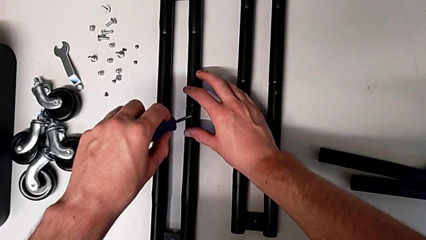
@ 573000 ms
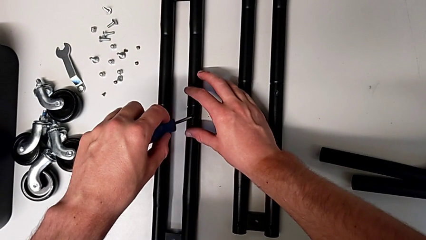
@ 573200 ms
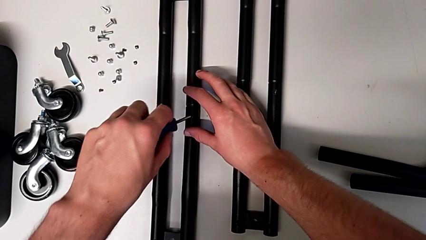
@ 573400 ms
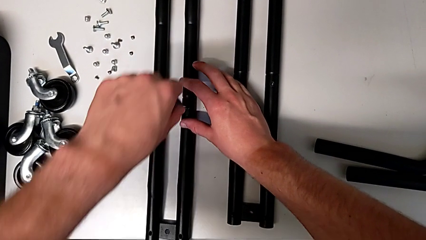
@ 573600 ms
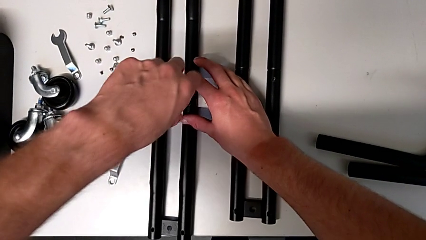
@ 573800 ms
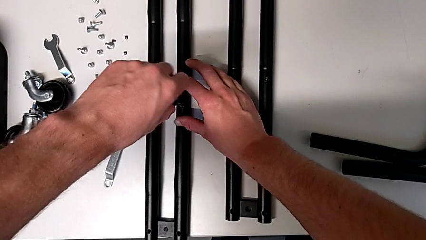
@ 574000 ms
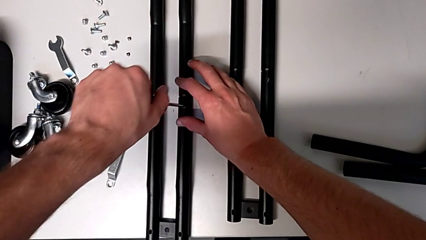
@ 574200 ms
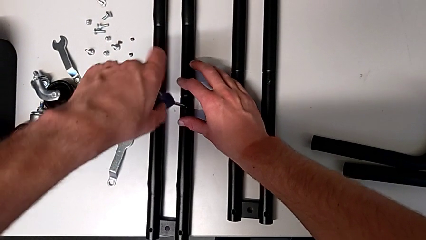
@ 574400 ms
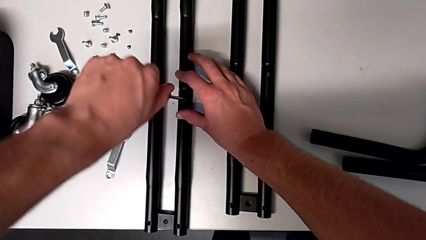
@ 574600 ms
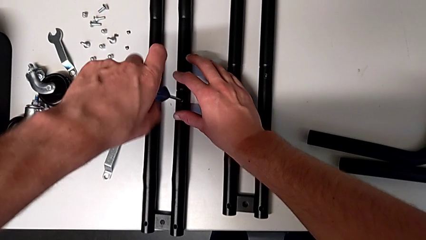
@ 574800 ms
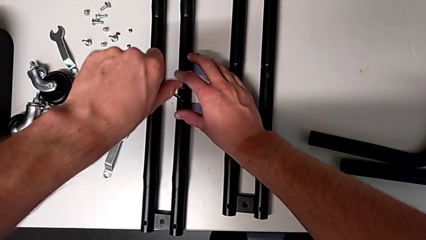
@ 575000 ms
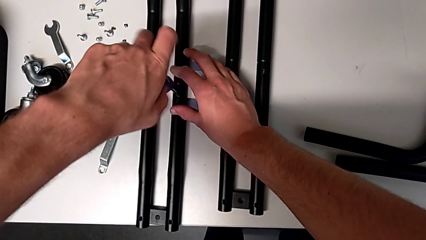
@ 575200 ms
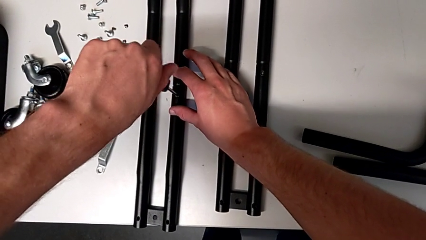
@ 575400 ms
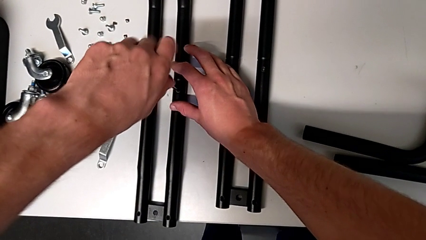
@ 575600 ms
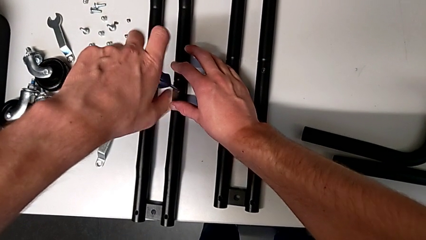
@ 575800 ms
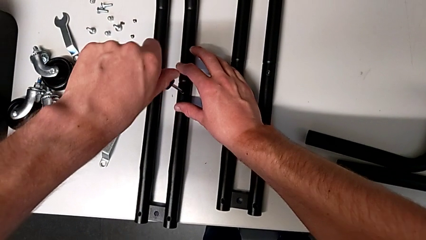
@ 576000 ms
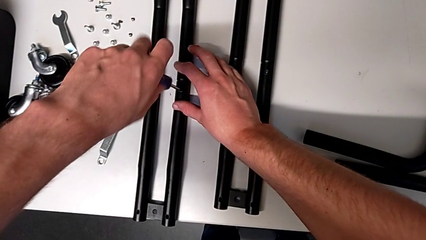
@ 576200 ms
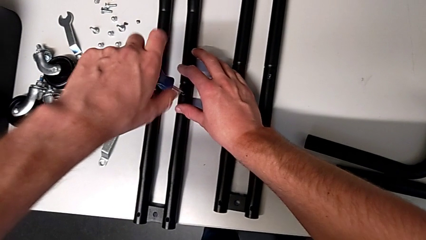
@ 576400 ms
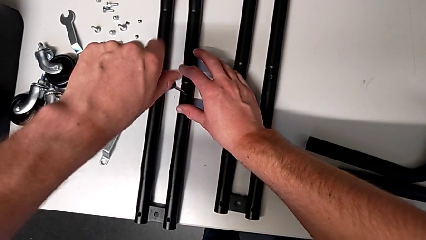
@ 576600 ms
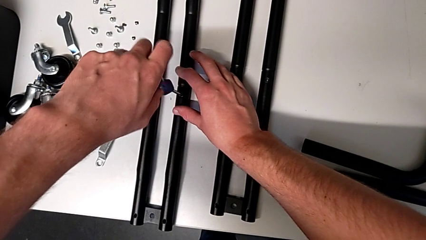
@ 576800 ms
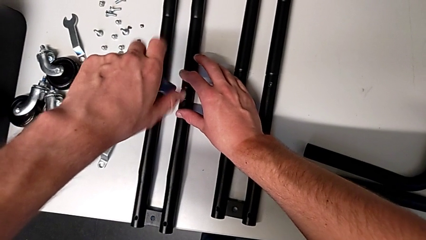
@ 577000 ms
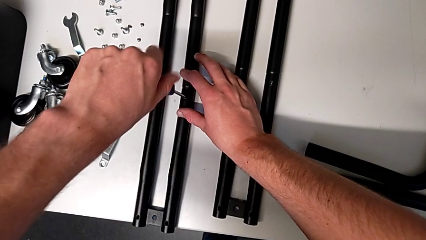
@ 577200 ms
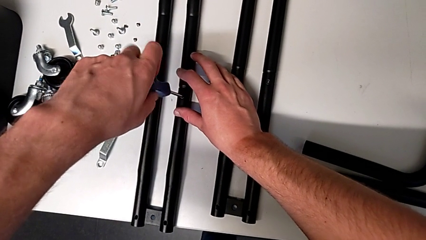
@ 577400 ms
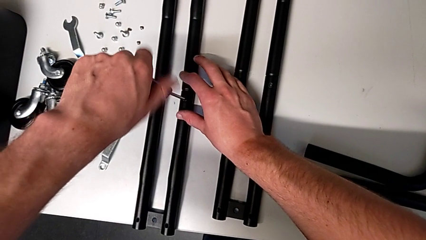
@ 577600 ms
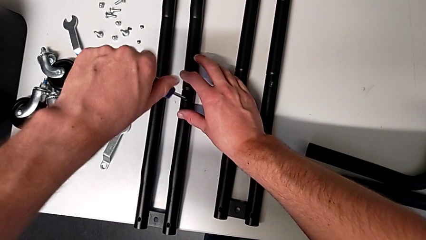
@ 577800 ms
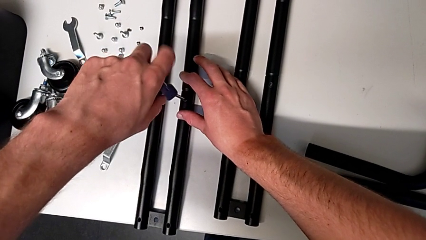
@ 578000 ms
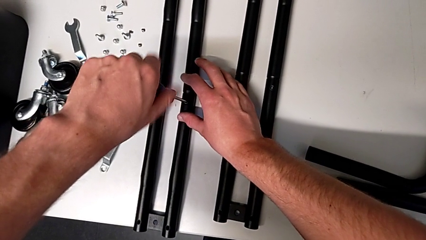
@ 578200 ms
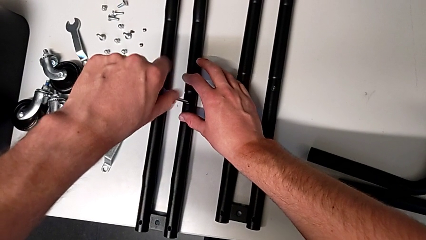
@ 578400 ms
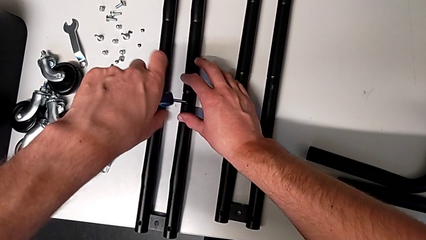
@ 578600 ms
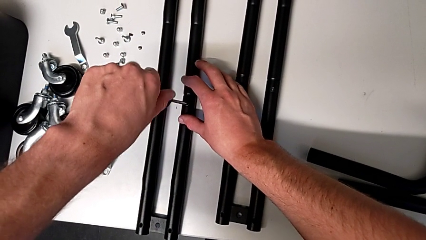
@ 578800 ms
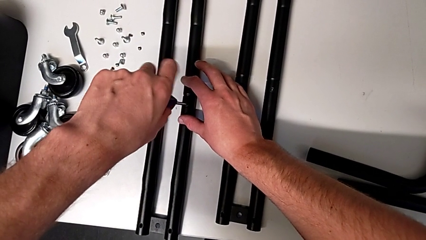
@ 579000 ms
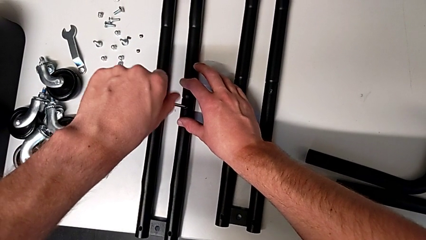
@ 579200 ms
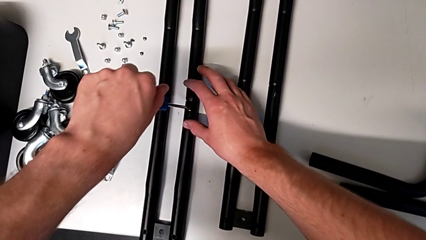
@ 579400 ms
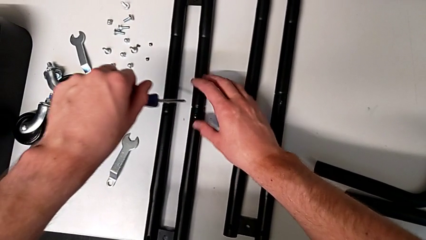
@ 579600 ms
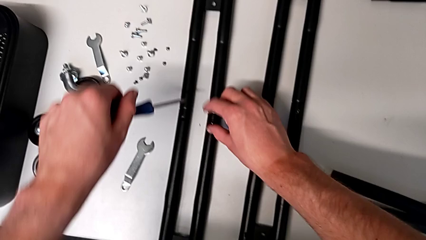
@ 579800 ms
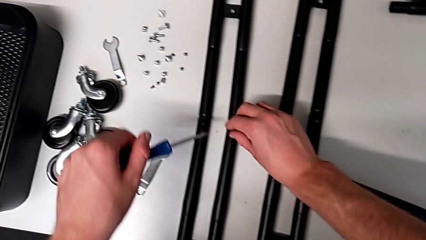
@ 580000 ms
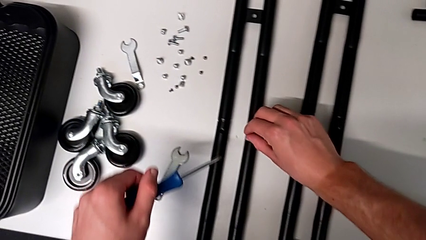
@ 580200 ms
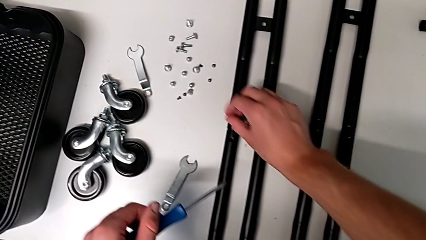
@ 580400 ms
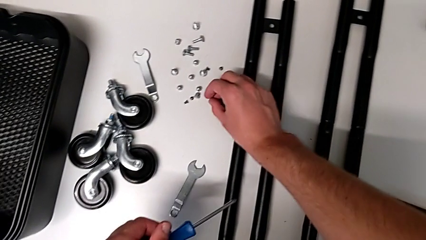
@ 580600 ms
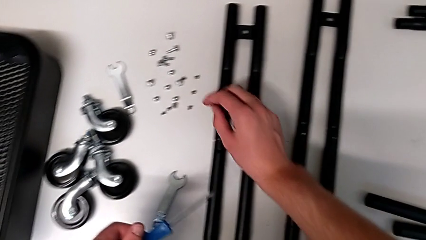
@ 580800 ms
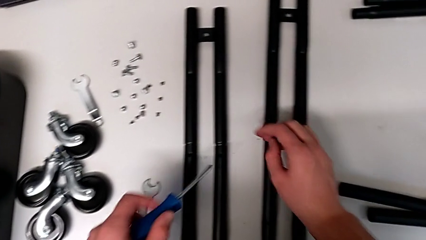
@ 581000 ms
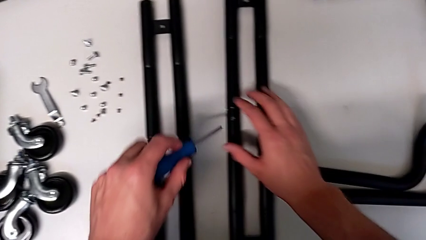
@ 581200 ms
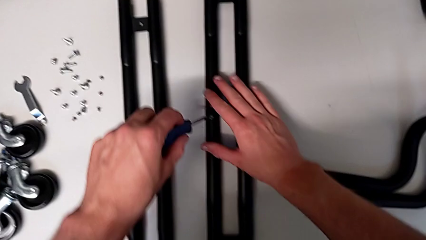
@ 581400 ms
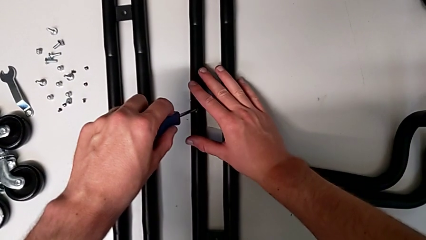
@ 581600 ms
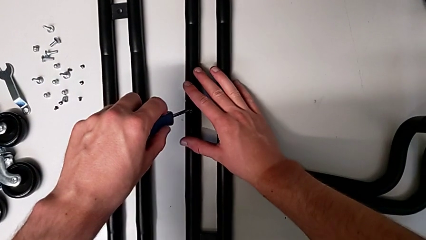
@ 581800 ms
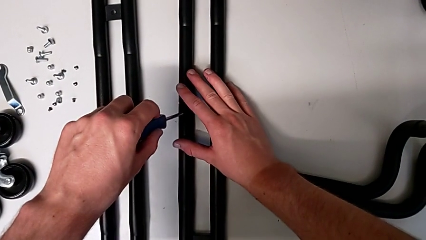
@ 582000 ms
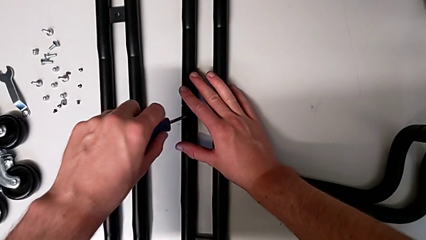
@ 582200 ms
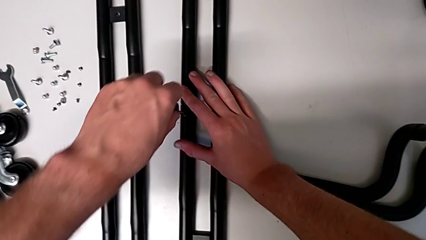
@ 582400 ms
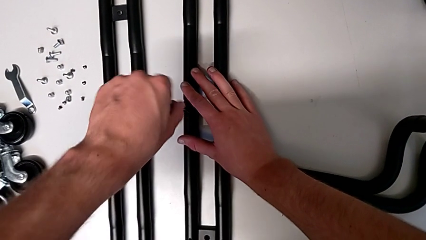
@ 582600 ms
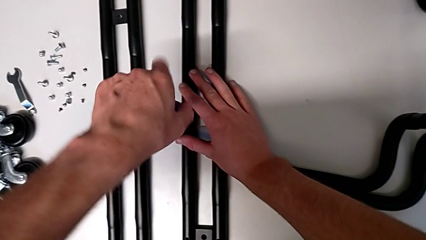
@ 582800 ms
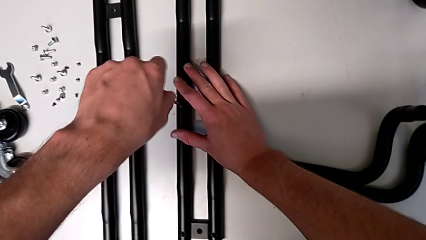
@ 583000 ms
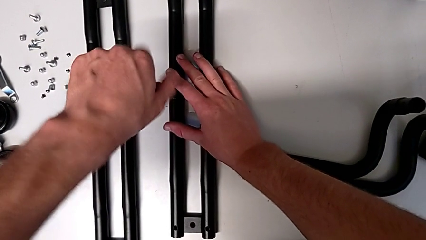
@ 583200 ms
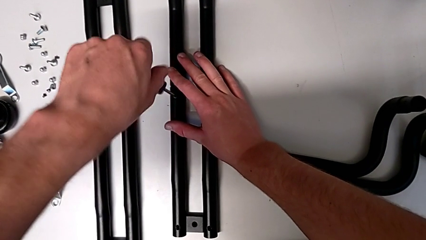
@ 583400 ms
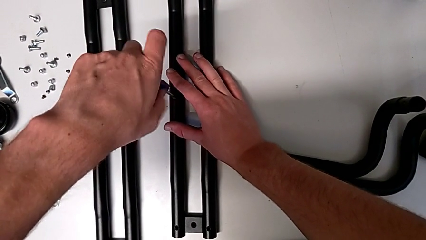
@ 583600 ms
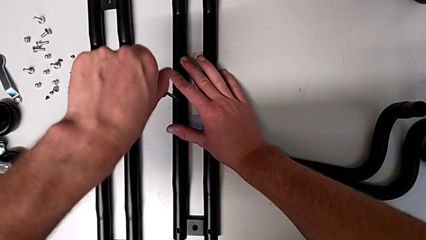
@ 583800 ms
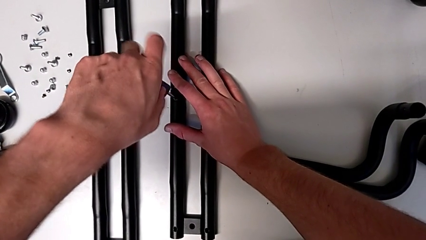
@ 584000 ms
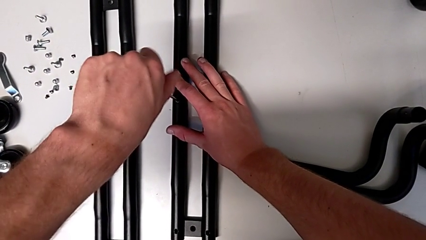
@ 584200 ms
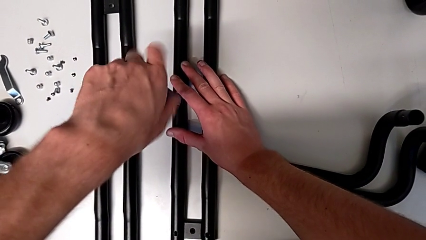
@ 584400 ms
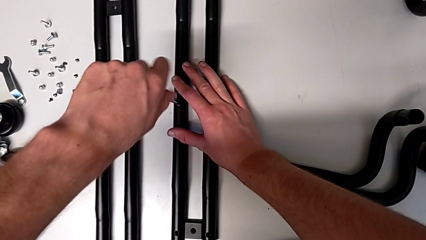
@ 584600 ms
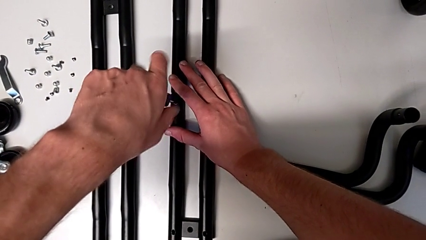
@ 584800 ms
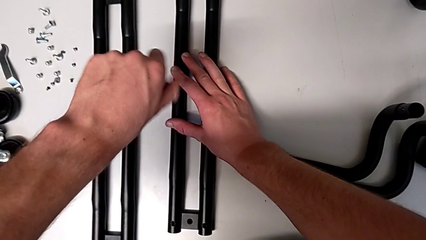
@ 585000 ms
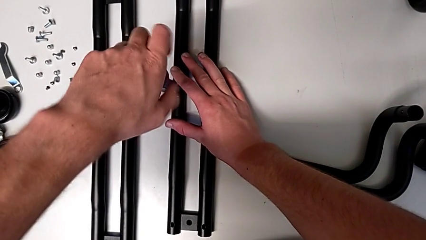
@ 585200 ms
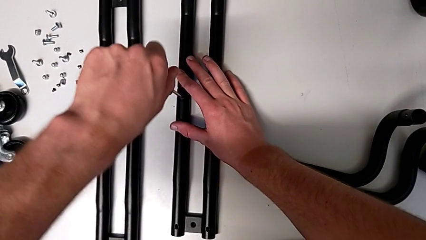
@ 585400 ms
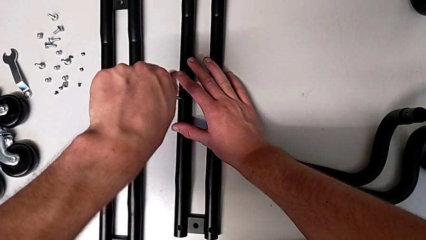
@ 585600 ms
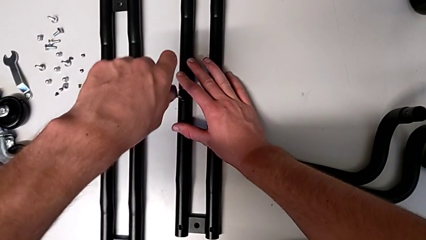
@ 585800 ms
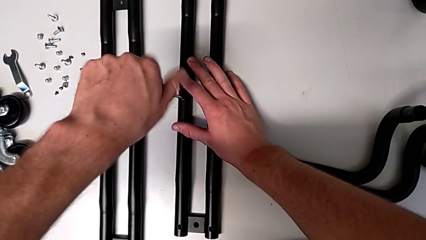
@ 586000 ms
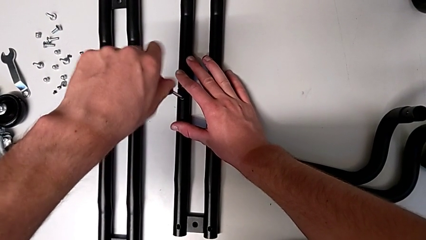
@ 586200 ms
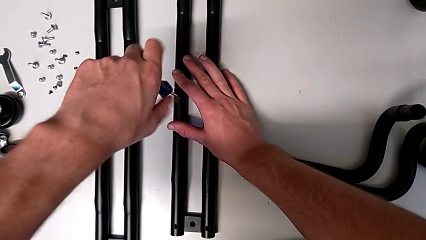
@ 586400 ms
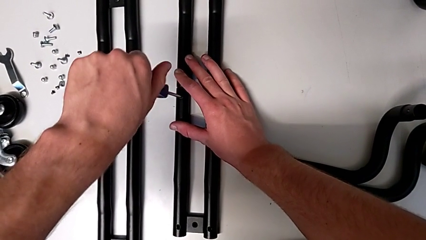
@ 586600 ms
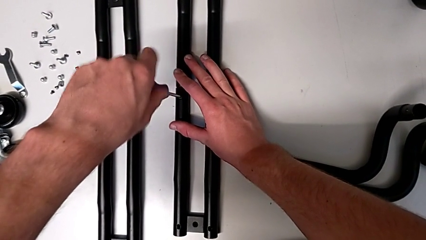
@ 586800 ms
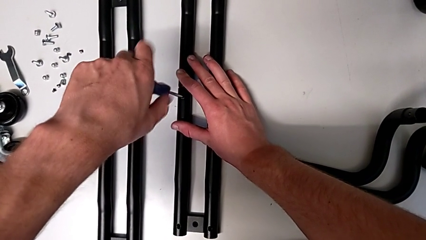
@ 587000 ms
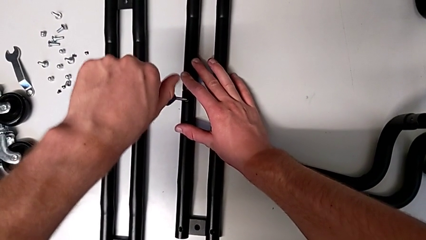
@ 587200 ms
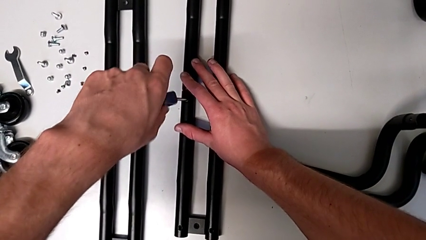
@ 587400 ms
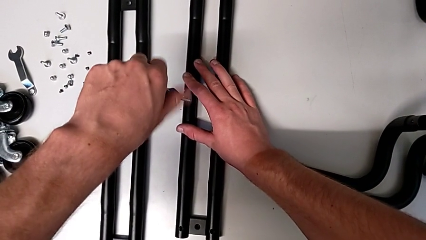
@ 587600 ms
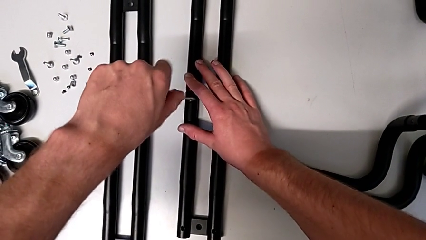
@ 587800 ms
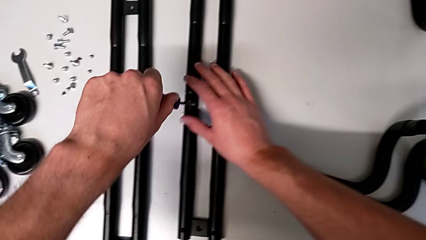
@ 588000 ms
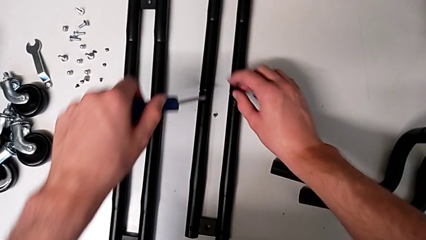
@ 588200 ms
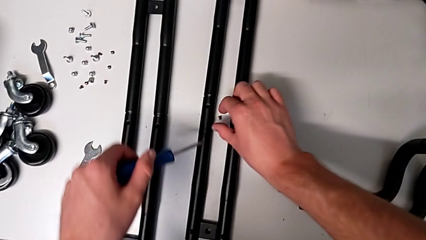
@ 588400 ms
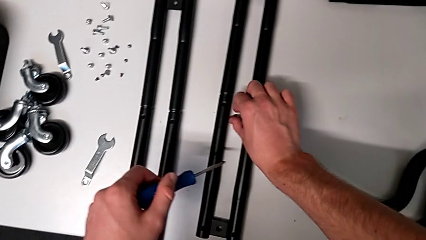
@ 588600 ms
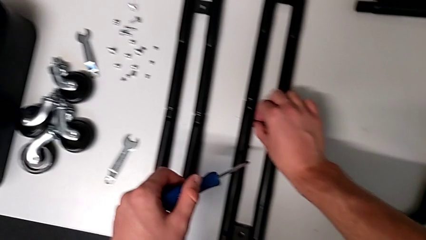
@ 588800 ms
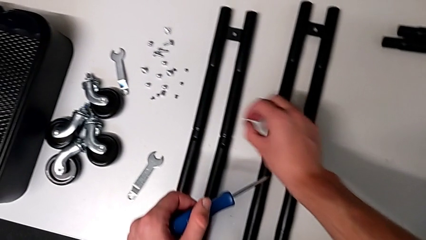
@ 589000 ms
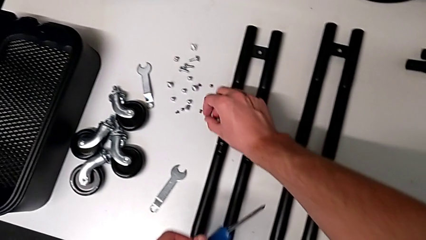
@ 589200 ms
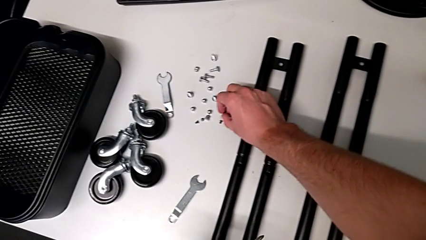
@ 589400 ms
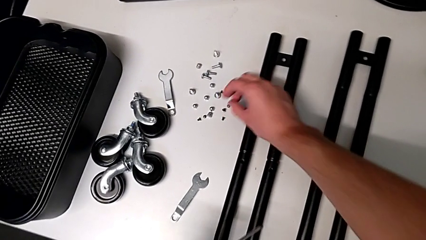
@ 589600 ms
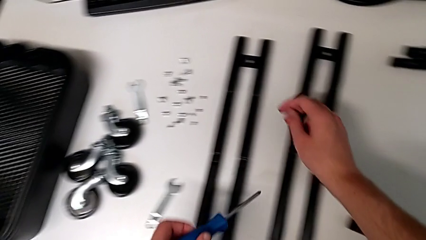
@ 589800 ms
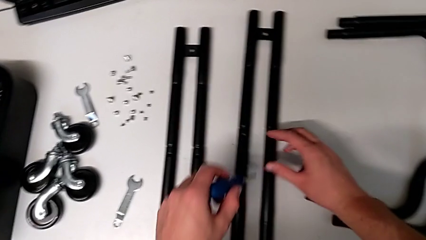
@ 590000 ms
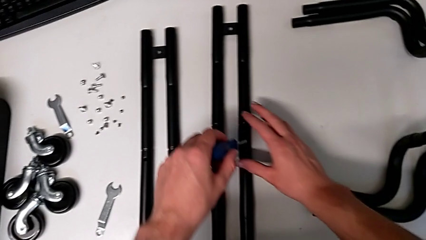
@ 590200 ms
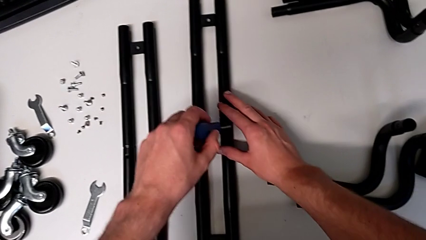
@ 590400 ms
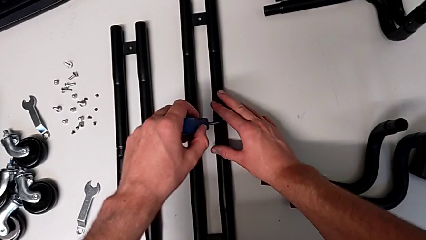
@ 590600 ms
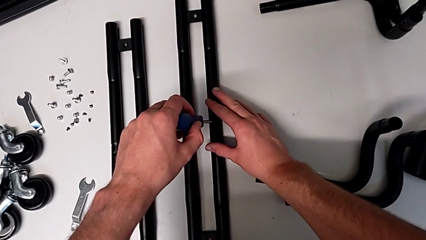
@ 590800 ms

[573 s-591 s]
The camera wearer is disassembling the side bars. They unscrew the twelfth screw, grab it, withdraw the screwdriver, place the twelfth screw and insert the screwdriver. They unscrew the thirteenth screw, drop it, grab it, place it and insert the screwdriver.
